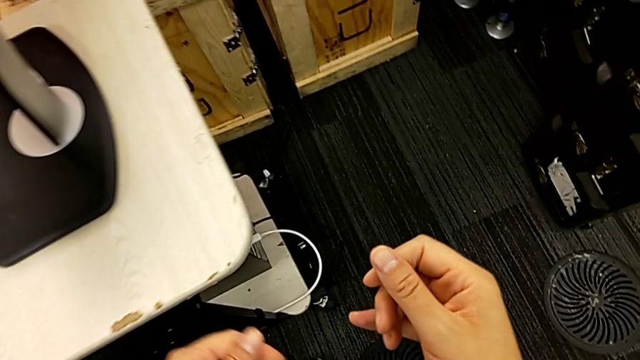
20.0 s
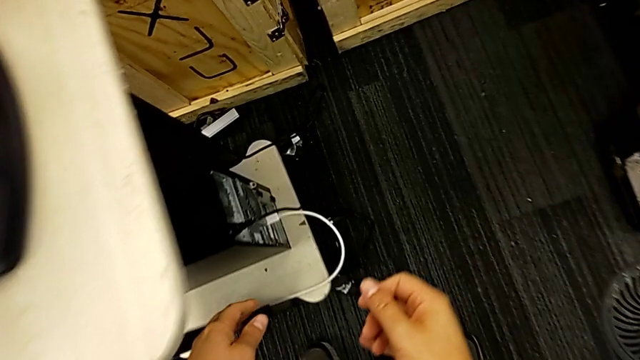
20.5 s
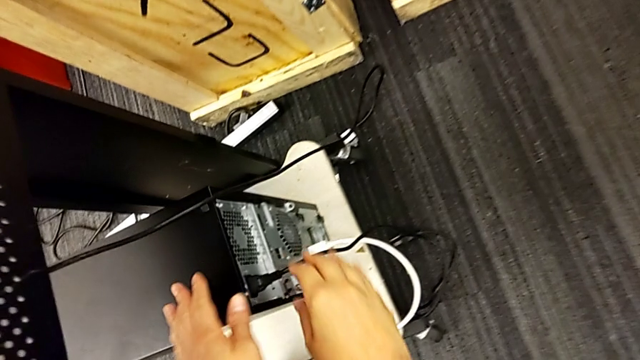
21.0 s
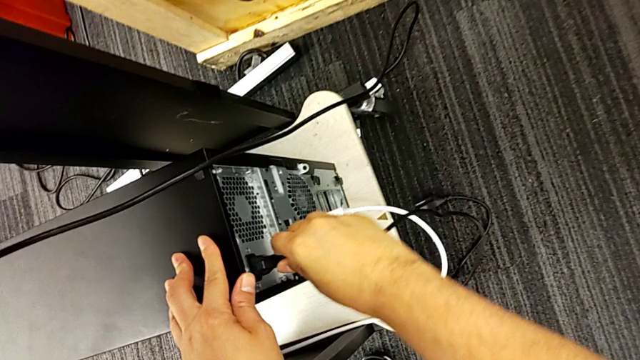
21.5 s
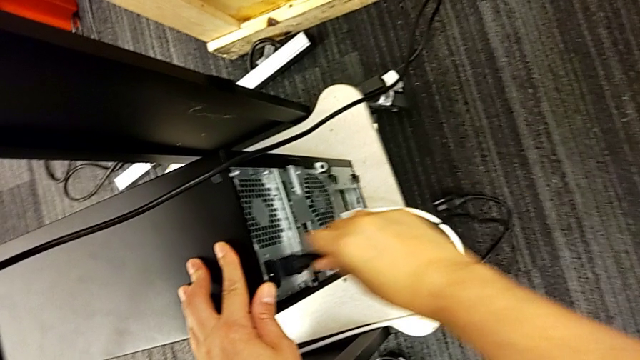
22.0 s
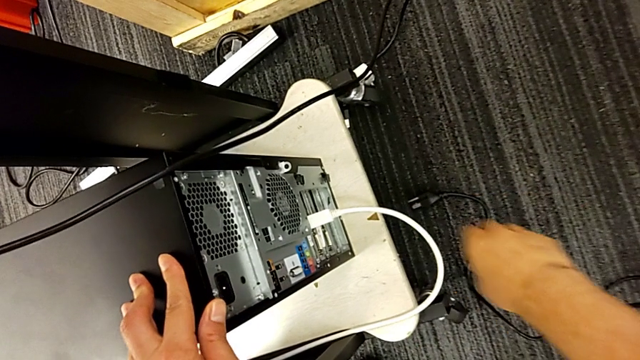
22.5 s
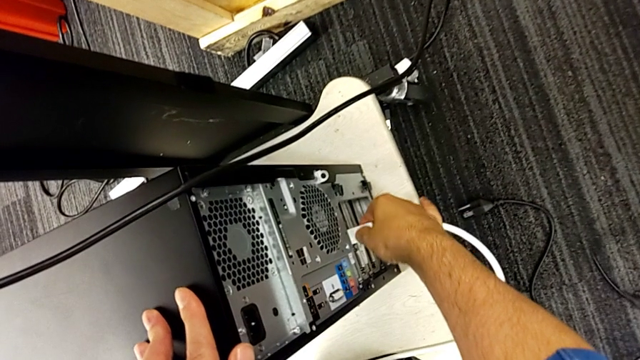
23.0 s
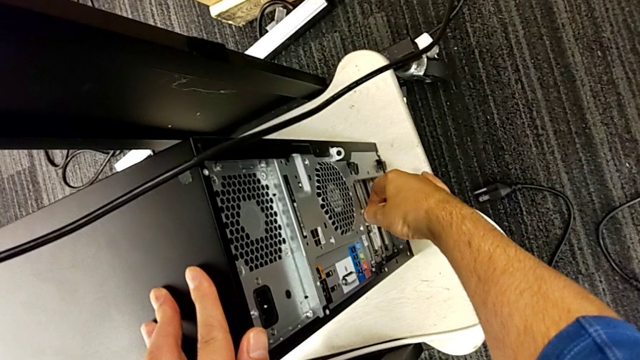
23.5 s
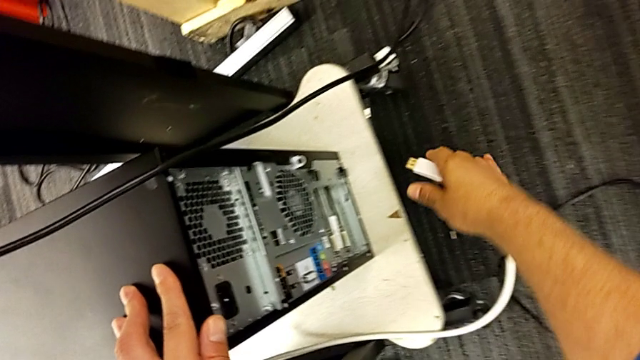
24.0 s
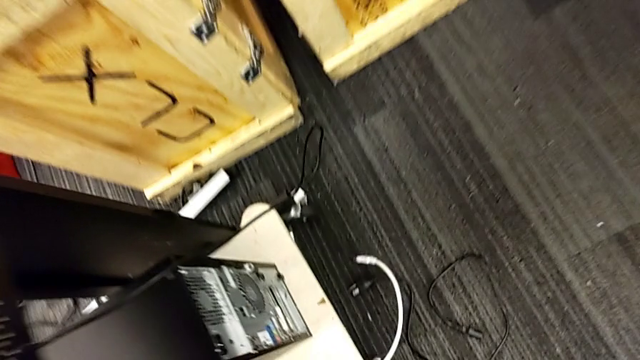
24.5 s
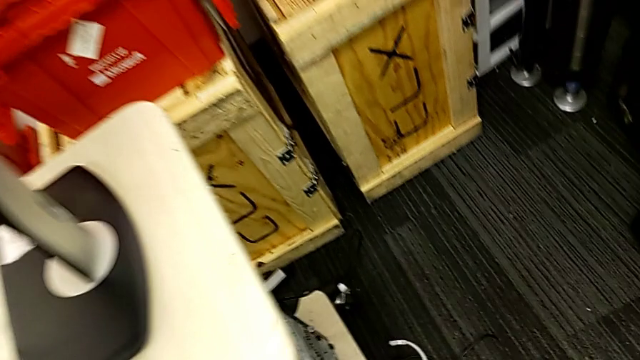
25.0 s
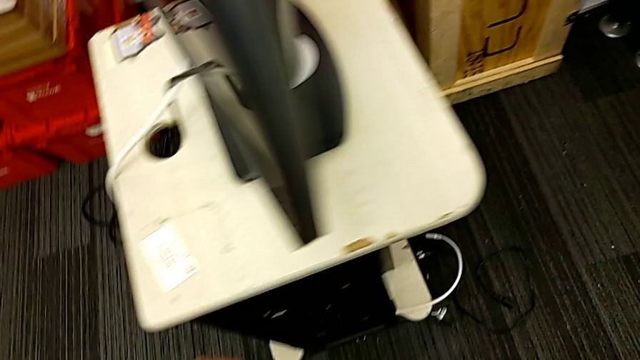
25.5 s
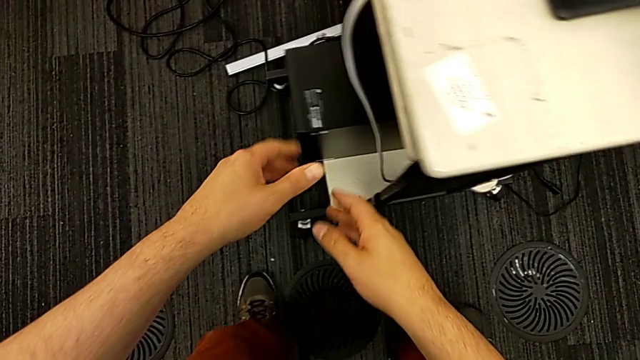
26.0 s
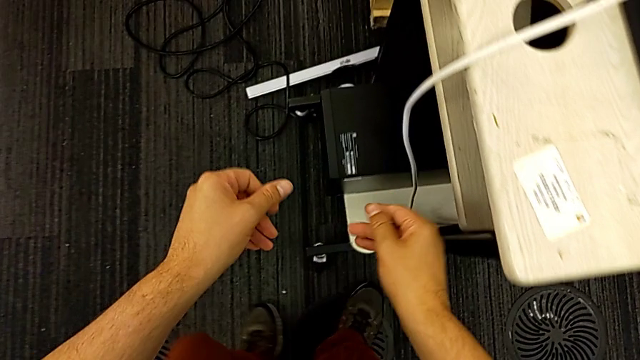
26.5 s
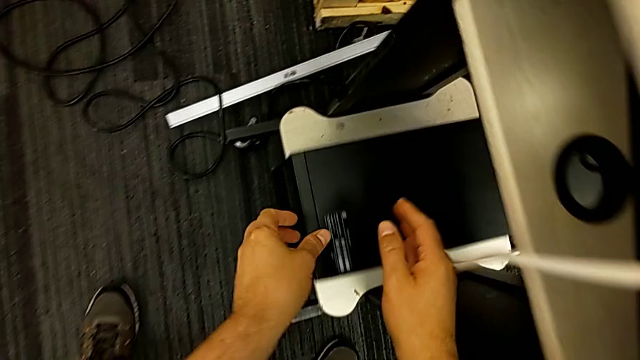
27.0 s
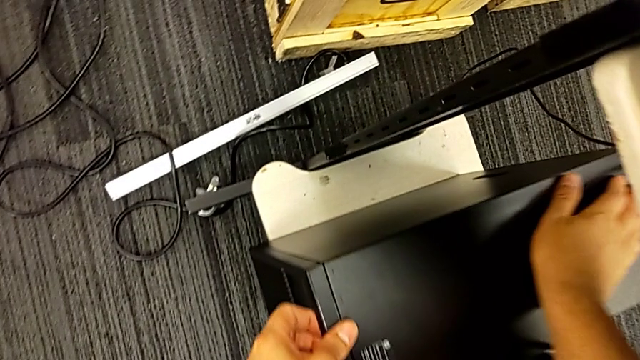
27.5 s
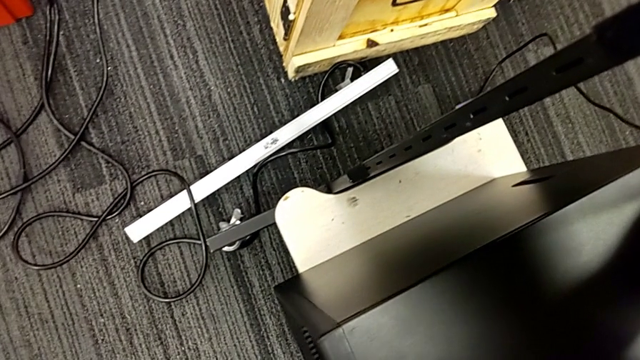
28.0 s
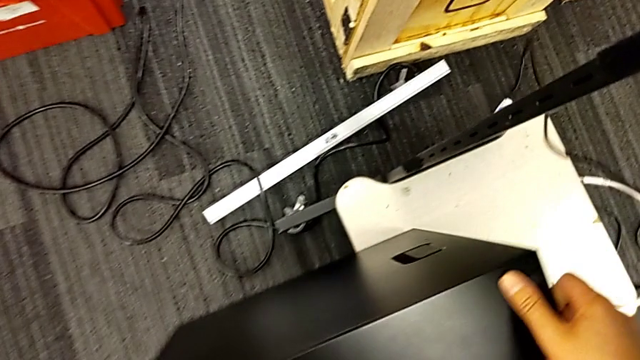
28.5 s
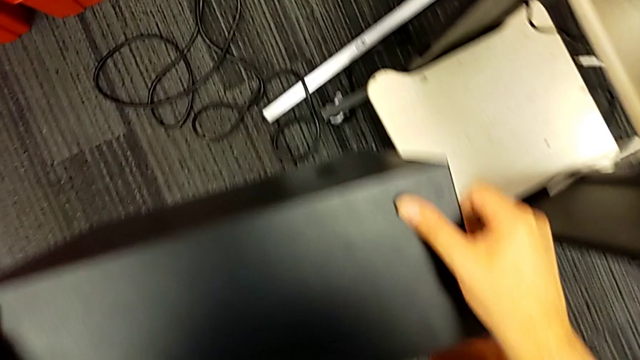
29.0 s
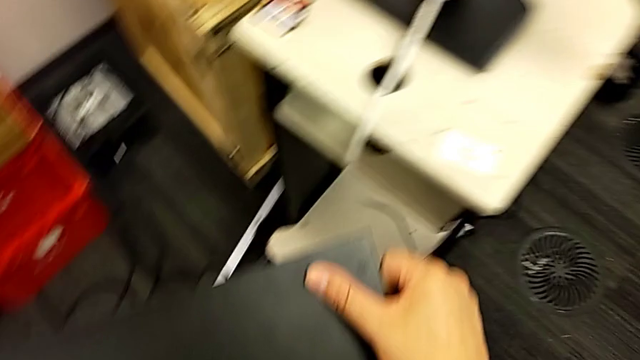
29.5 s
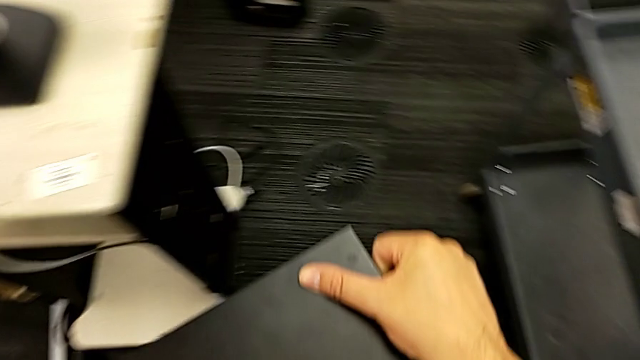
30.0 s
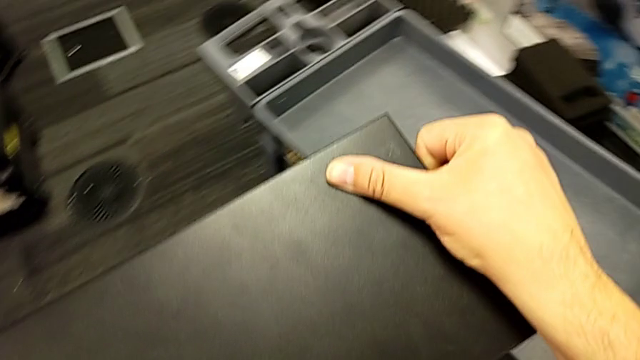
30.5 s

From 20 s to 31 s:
The camera wearer is opening the computer tower's cover. They grab the cable power supply, withdraw it, withdraw the white HDMI cable and lift the computer tower.

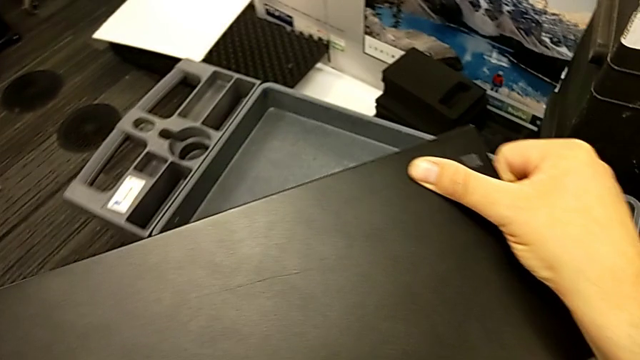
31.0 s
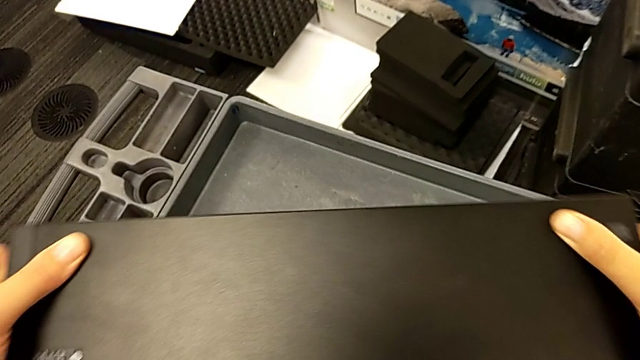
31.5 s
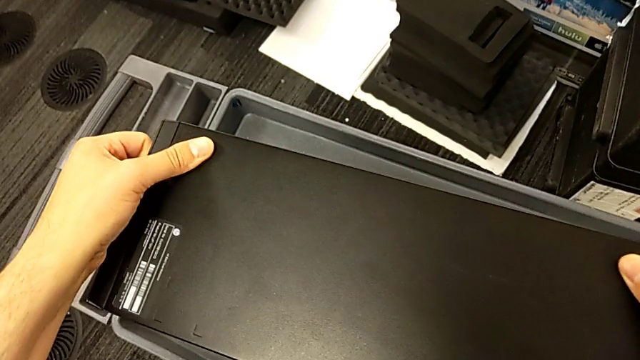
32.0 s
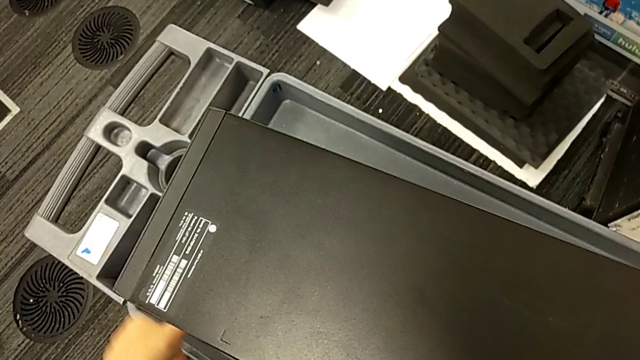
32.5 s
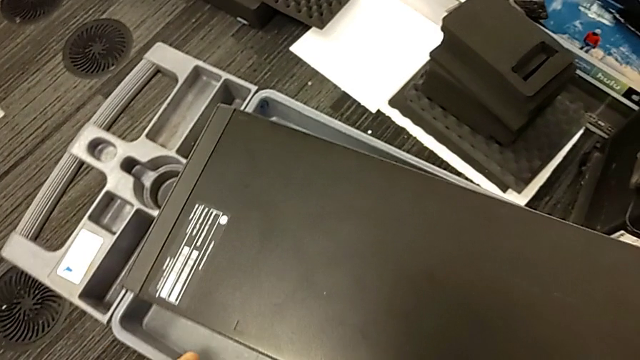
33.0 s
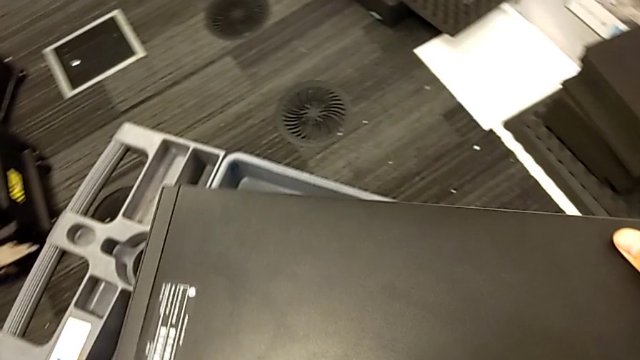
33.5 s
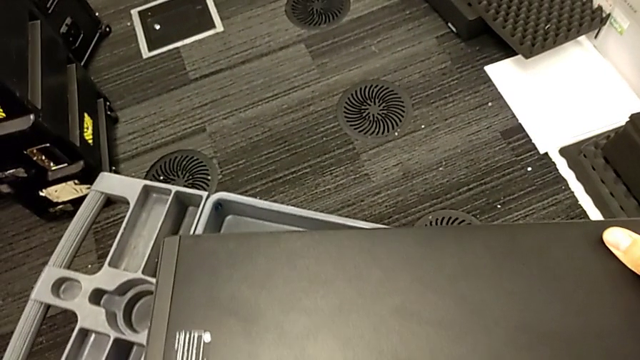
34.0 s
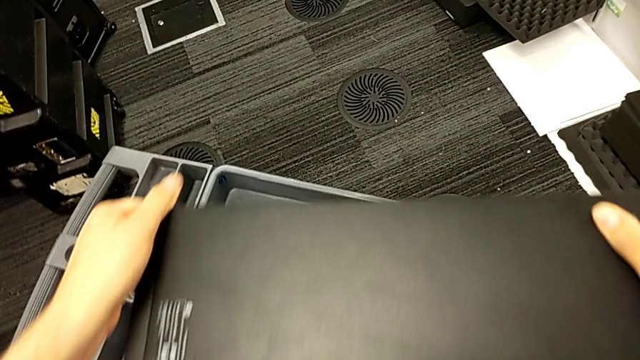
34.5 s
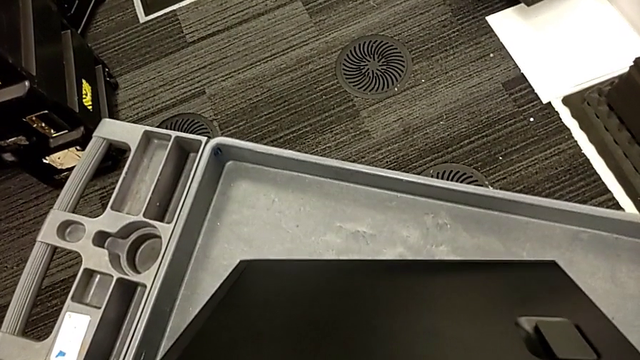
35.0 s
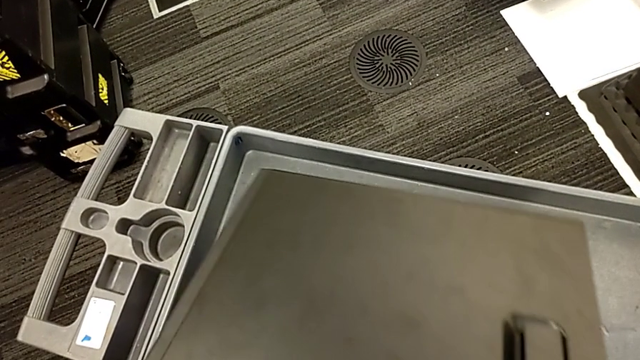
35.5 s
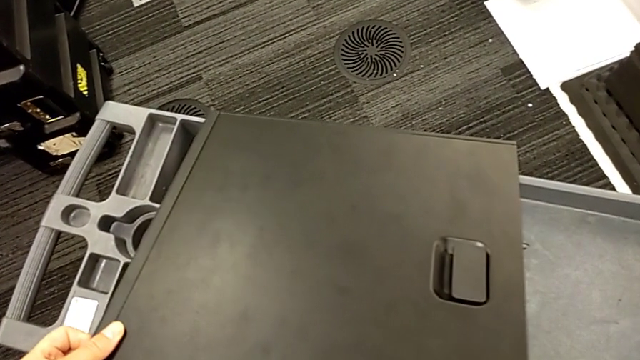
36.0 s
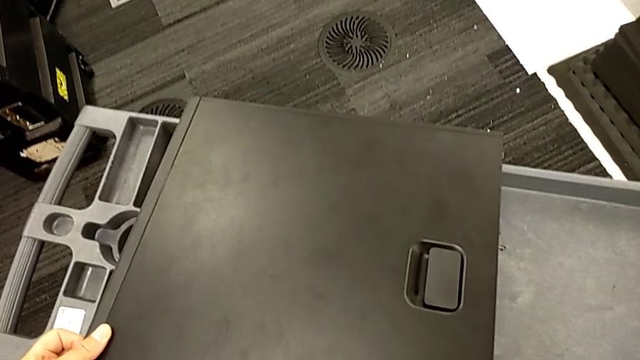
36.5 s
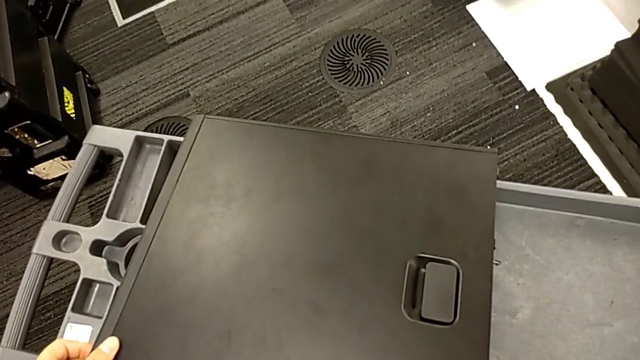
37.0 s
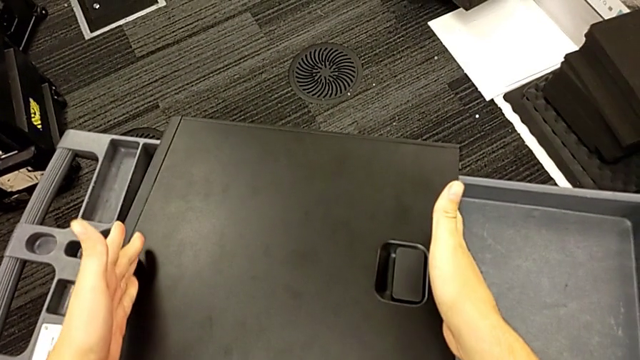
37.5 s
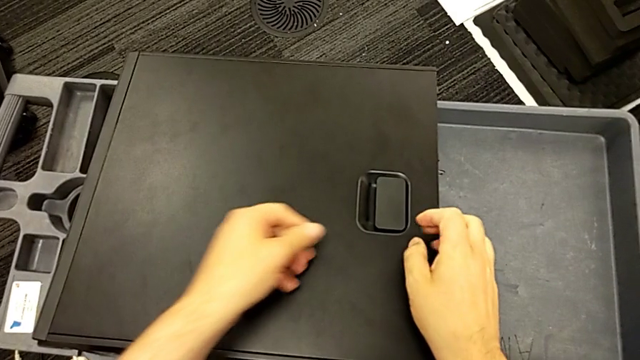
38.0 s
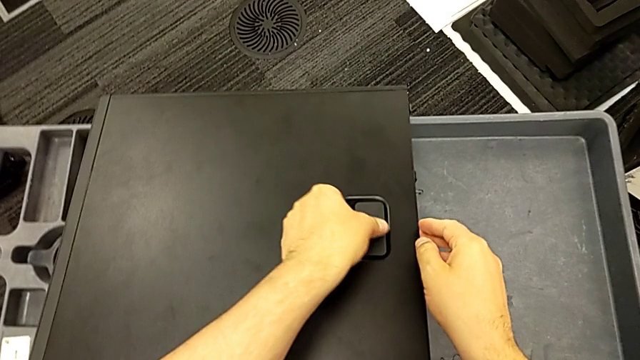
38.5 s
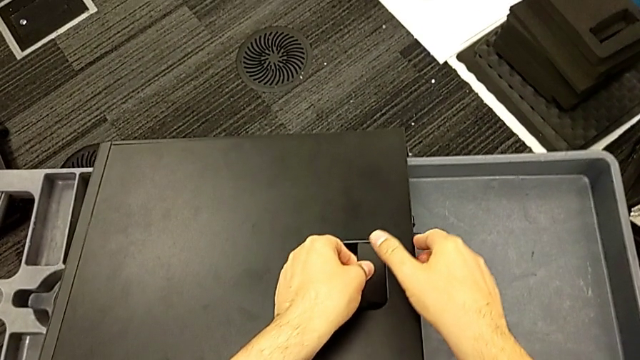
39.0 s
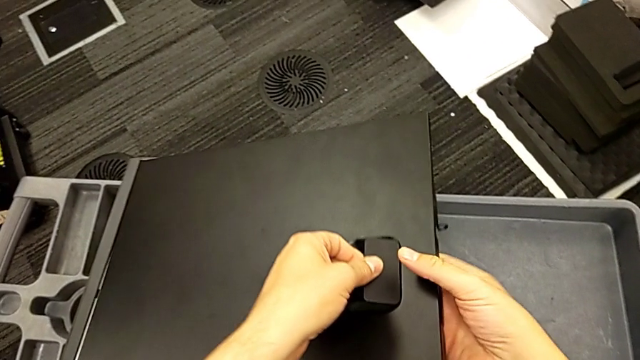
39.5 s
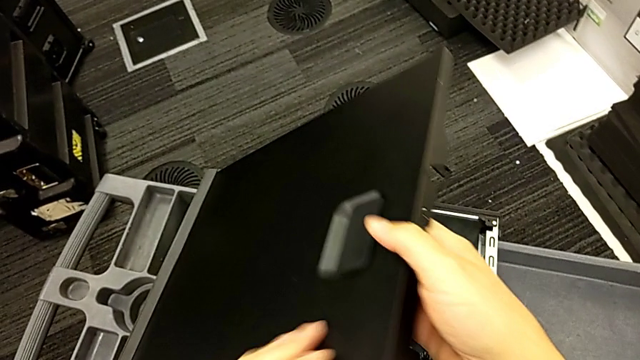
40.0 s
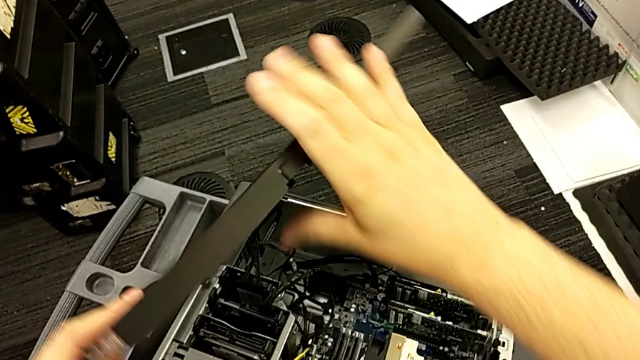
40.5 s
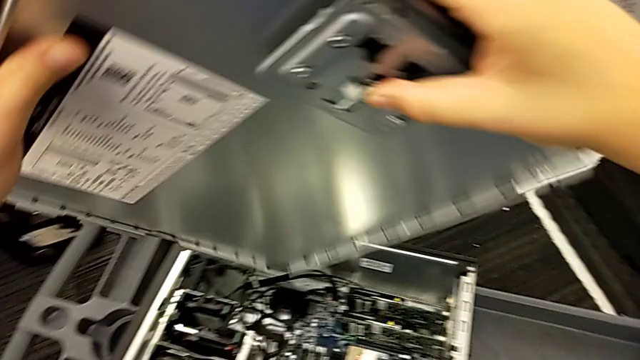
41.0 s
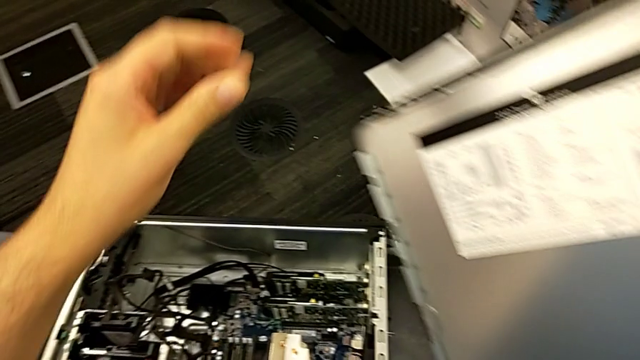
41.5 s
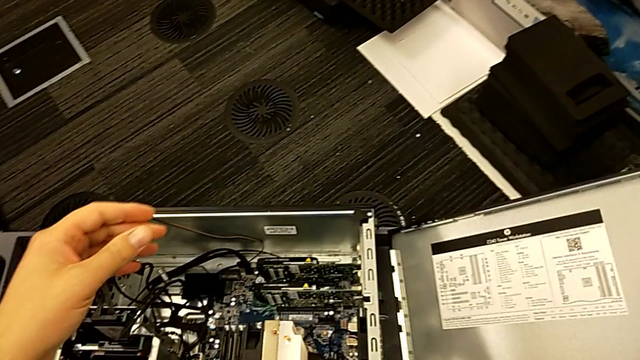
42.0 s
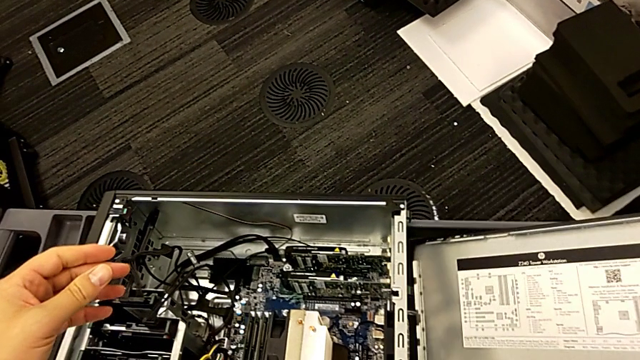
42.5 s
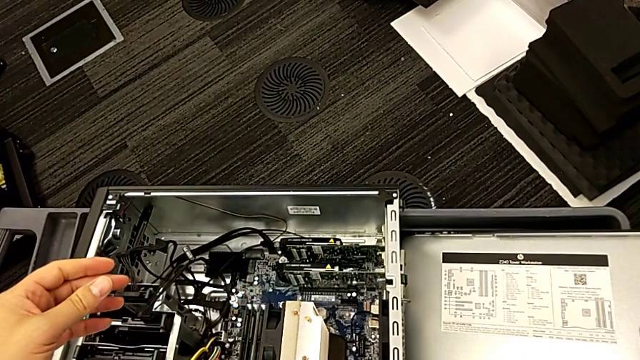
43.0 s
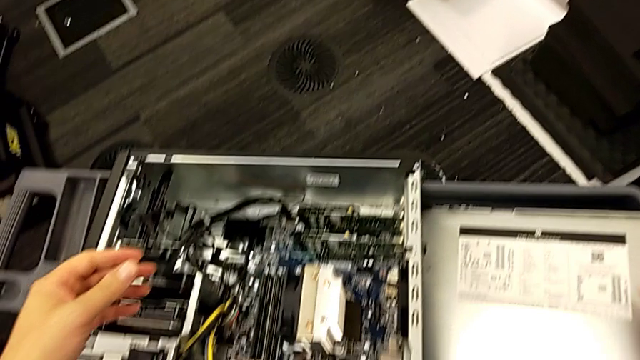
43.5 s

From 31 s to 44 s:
The camera wearer is opening the computer tower's cover. They place the computer tower, slide it, grab it, rotate it, grab the handle, lift the cover, withdraw it and place it.
